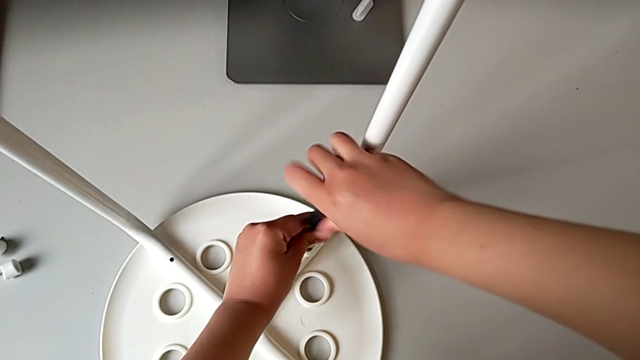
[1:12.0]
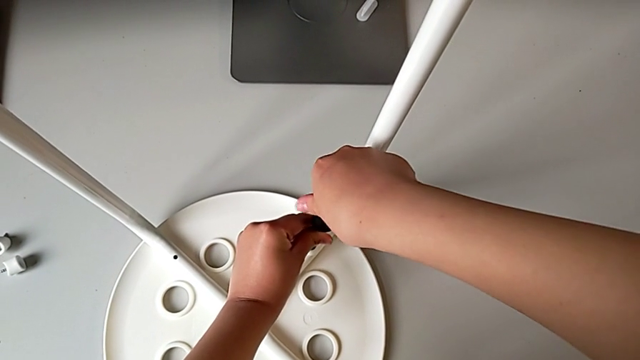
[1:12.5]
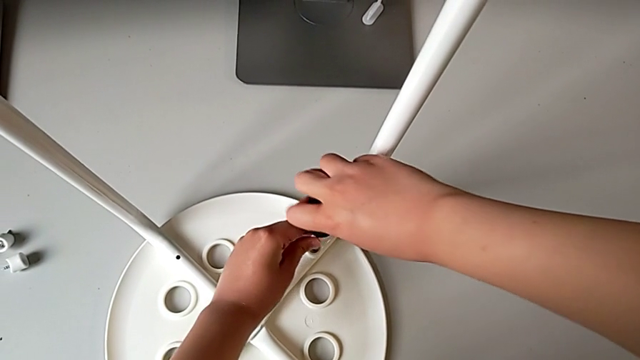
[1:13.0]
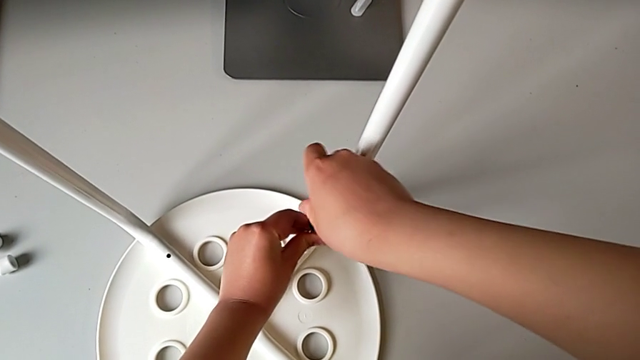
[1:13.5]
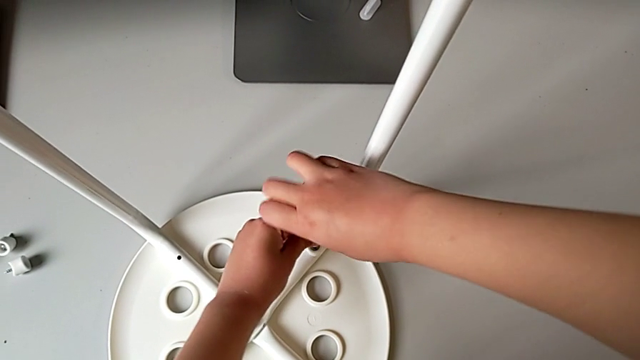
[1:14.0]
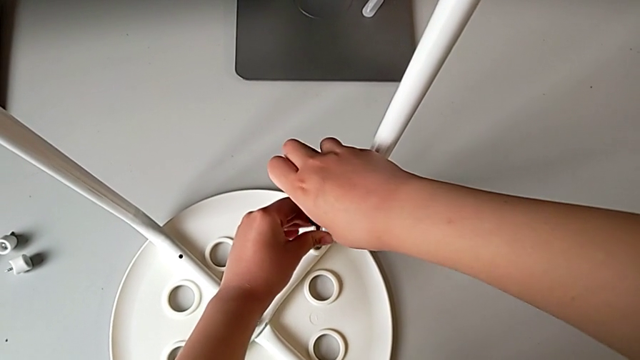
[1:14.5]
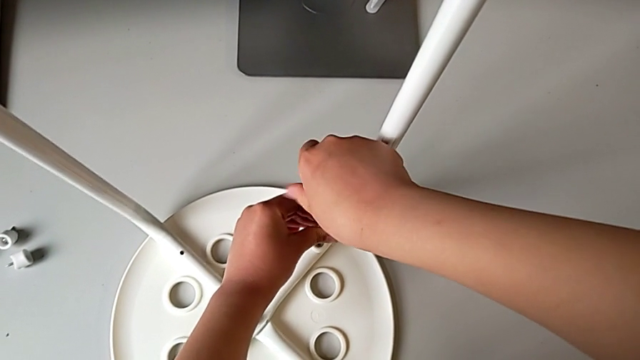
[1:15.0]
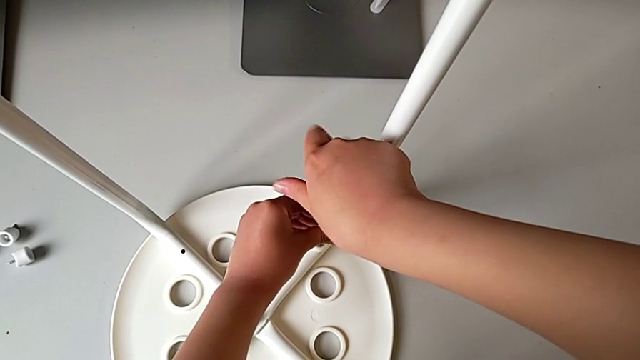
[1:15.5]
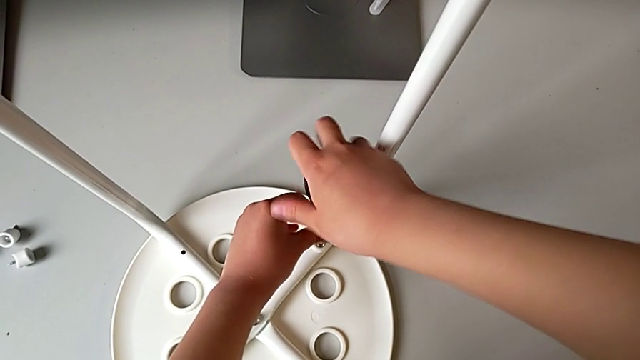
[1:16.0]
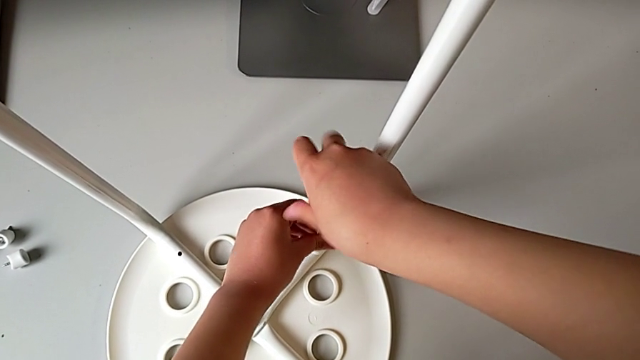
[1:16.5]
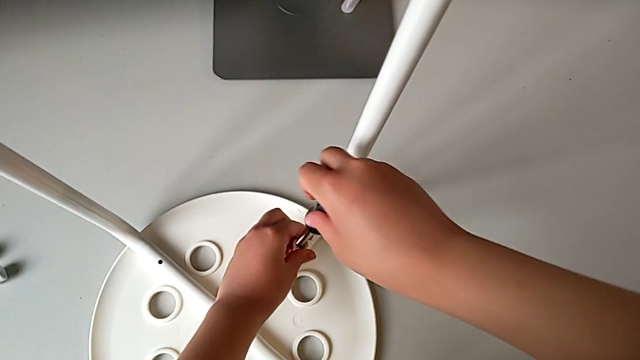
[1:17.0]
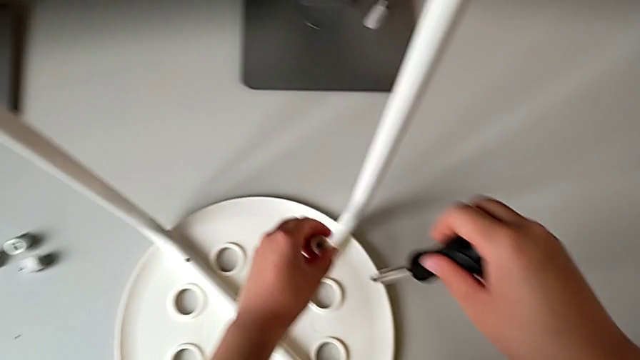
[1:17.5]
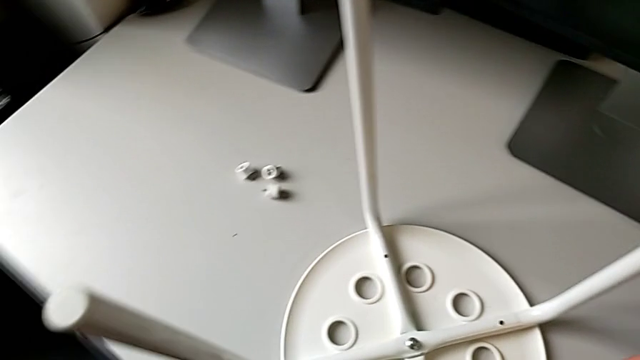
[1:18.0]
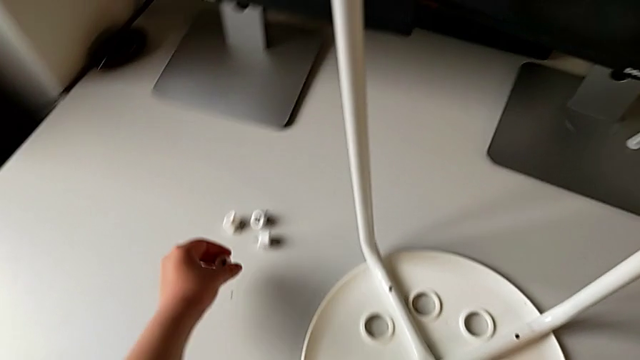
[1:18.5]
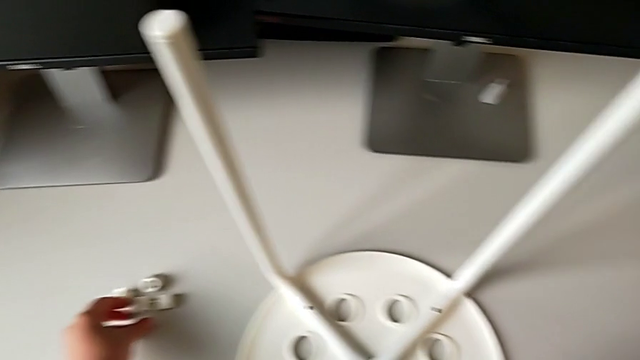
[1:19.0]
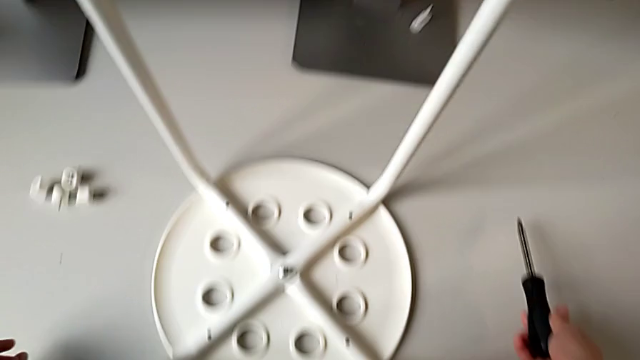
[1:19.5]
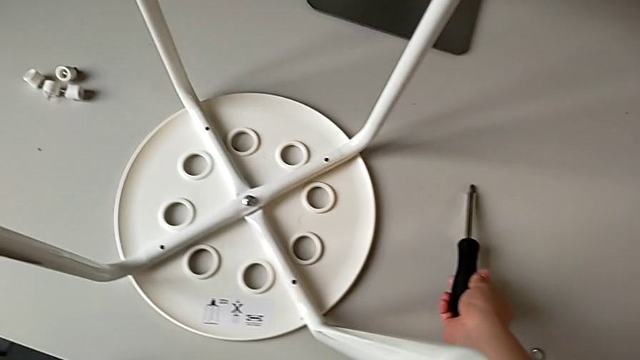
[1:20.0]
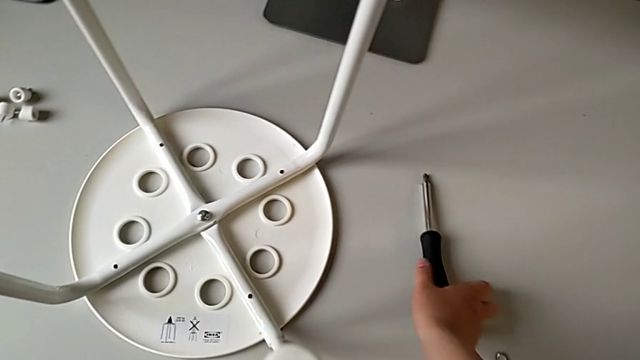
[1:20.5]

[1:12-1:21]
The camera wearer is unscrewing the fourth screw on the leg of the chair. They keep unscrewing the fourth screw with the right hand, grab it with the left hand, lift it with the left hand, place it, place the black screwdriver with the right hand and approach the little hexagonal wrench with the right hand.

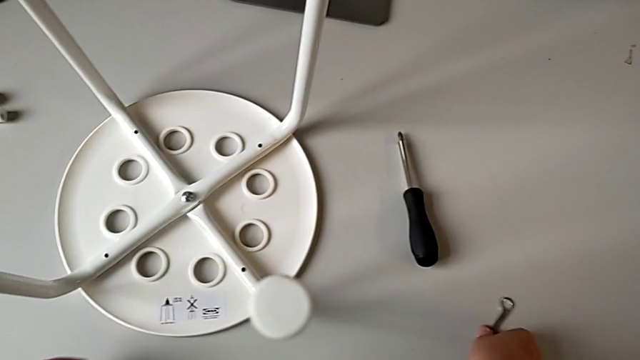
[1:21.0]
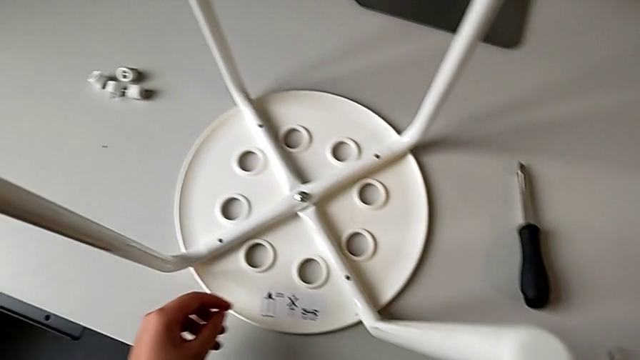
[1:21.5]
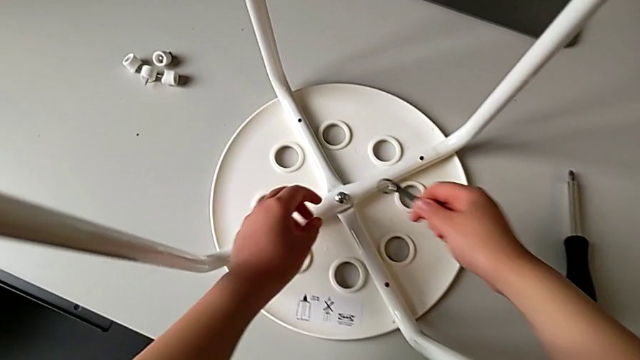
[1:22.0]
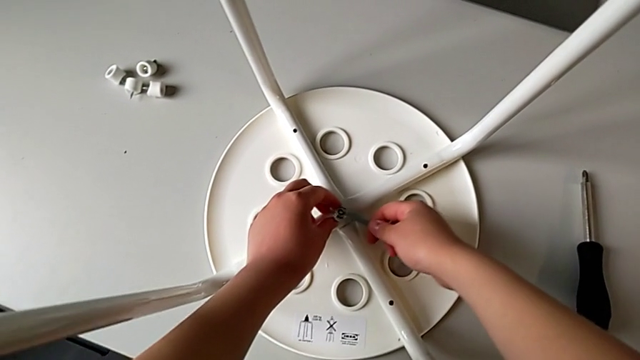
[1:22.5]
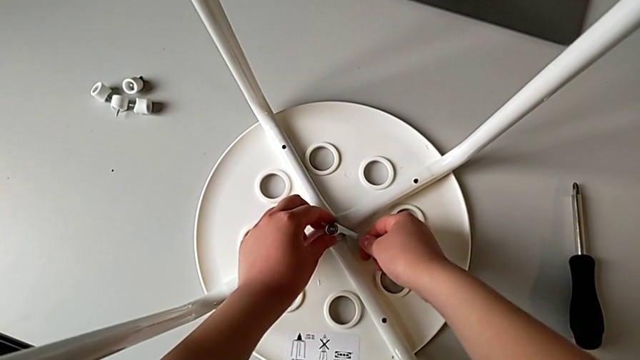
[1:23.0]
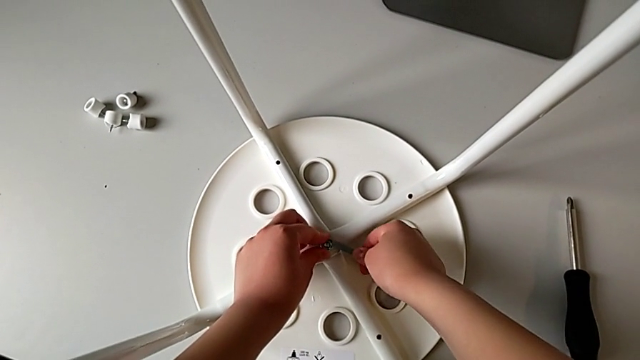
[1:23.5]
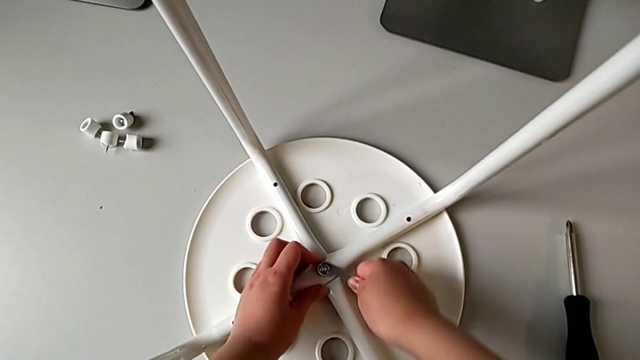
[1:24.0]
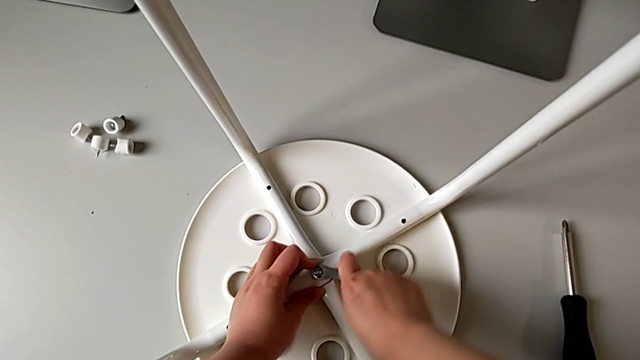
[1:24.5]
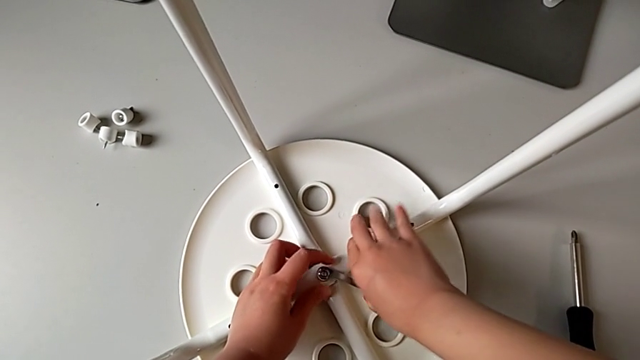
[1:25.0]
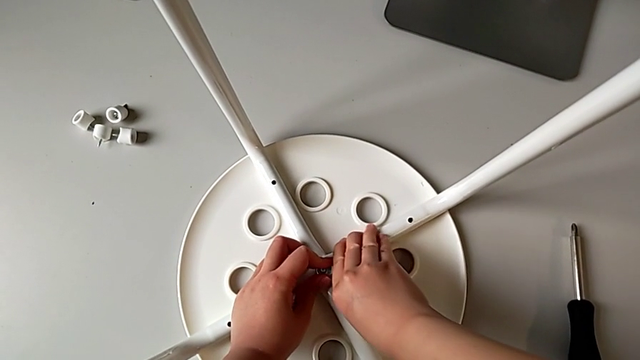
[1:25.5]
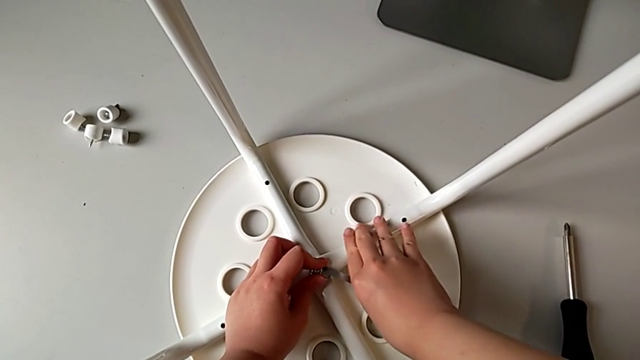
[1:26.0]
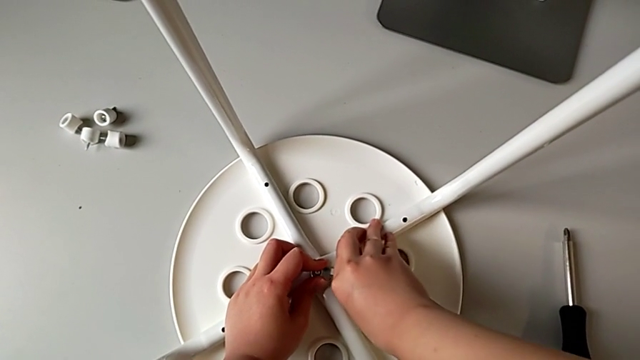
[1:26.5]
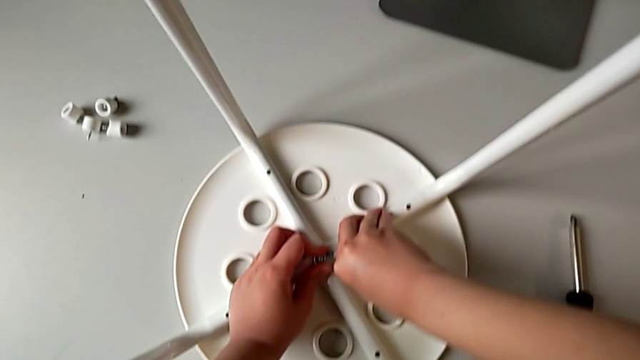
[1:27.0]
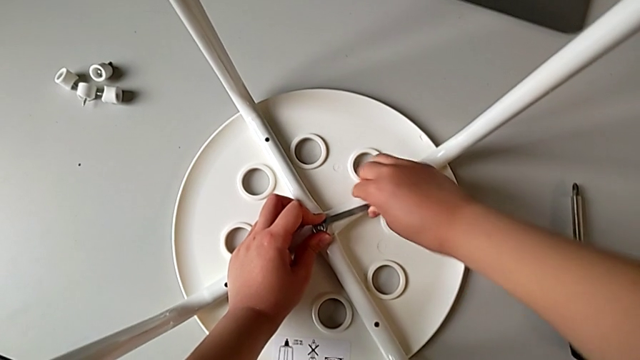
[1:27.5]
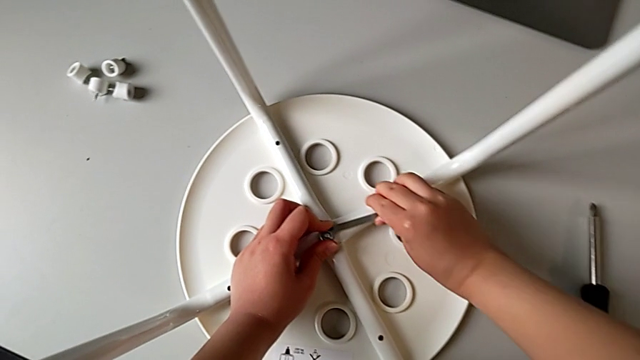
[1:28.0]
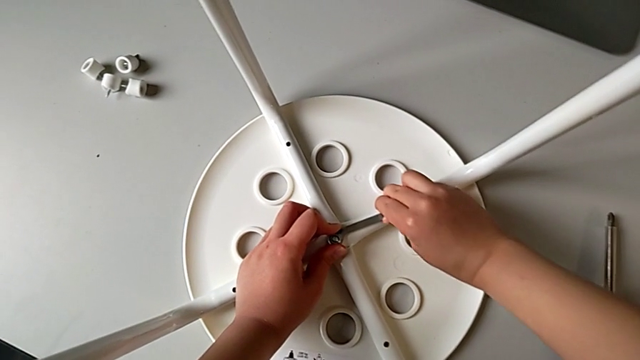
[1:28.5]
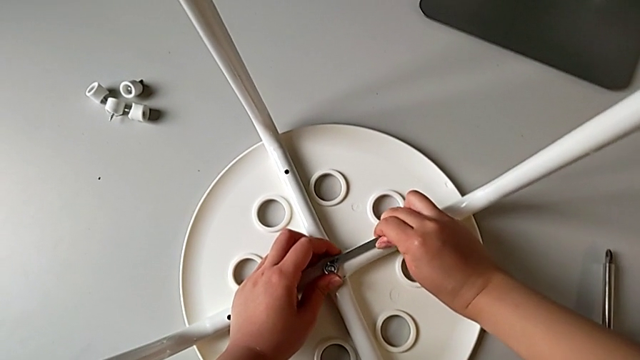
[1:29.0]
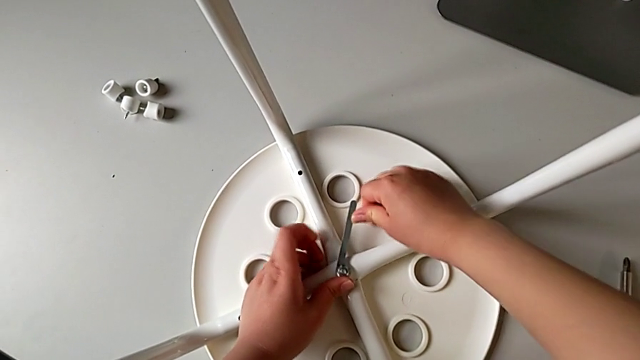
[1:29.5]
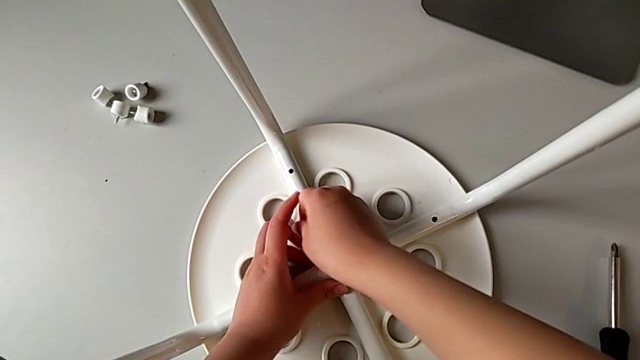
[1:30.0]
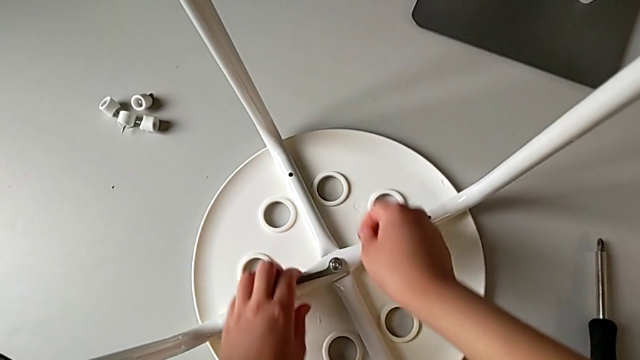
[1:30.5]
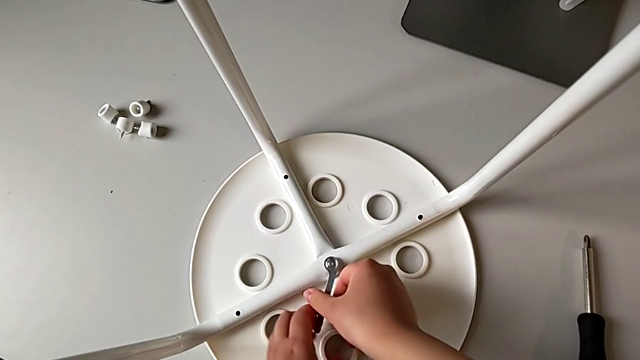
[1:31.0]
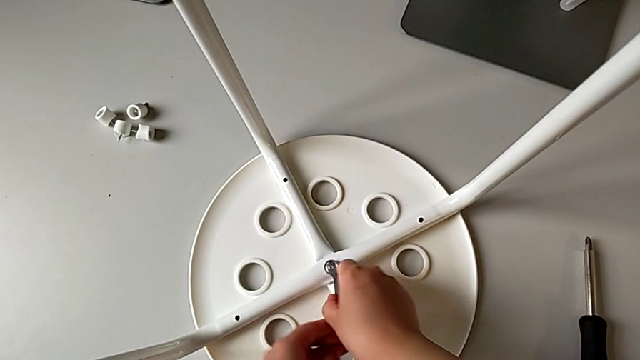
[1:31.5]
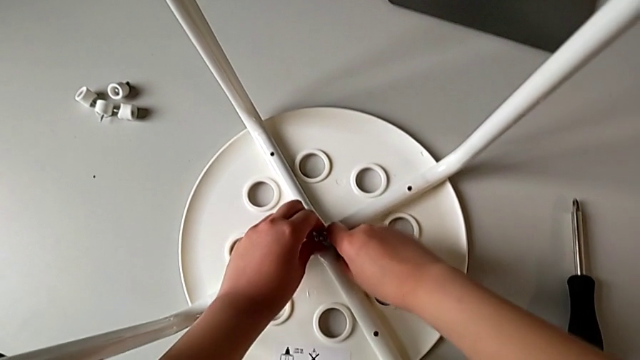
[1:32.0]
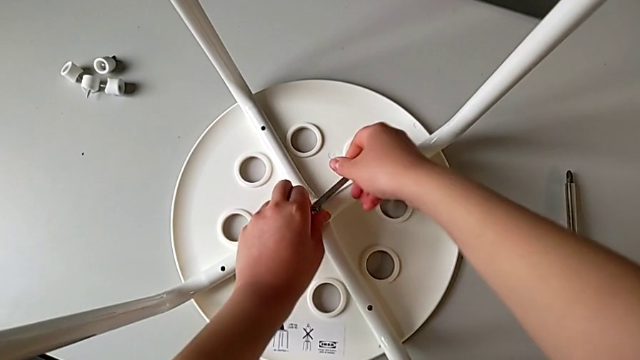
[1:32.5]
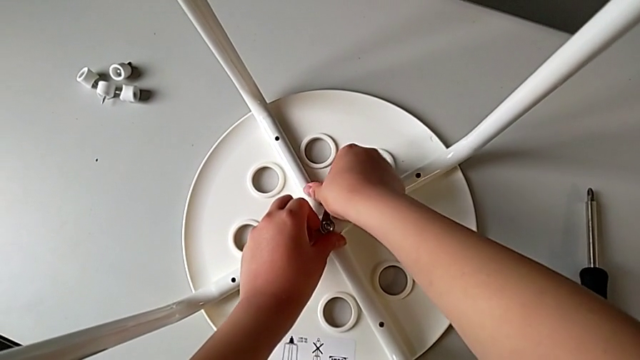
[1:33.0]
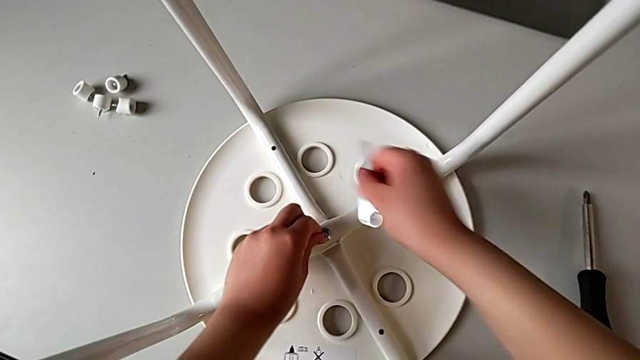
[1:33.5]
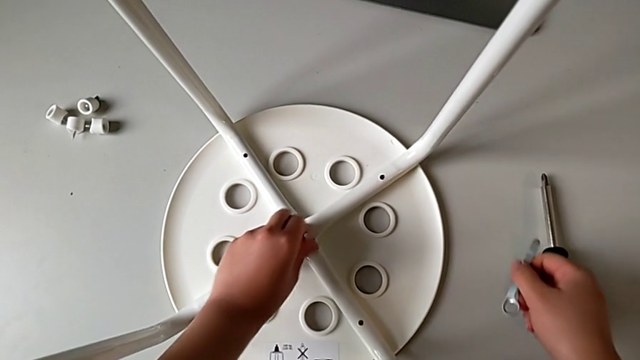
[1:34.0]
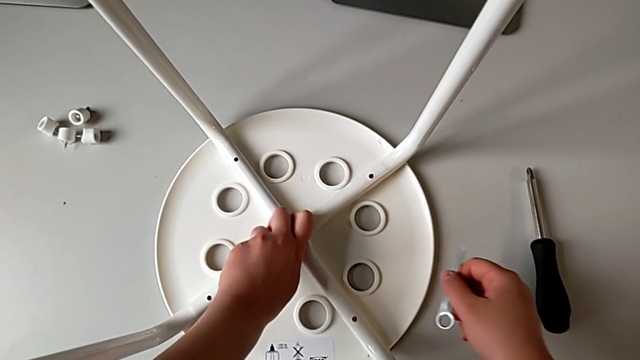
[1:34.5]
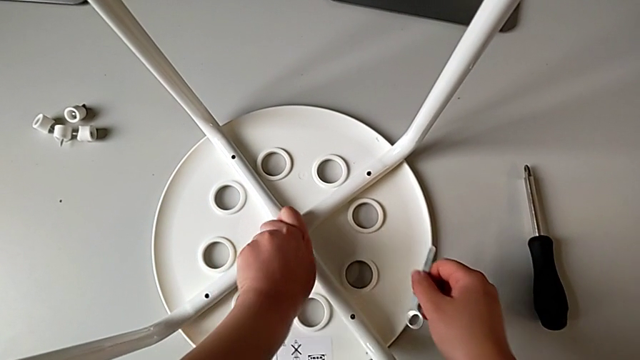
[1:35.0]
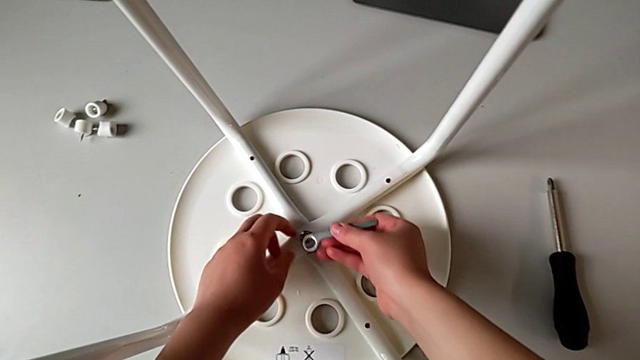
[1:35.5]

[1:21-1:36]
The camera wearer is unscrewing the middle bolt on the leg of the chair. They grab the little hexagonal wrench, lift it, approach the middle bolt and insert the little hexagonal wrench, all with the right hand. They unscrew the middle bolt, disassemble the little hexagonal wrench with the right hand, unscrew the middle bolt with the left hand and insert the little hexagonal wrench with the right hand.
